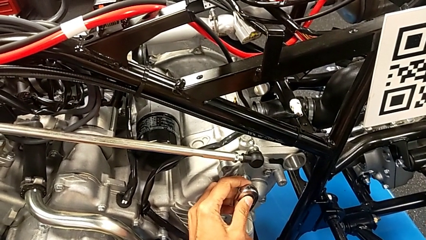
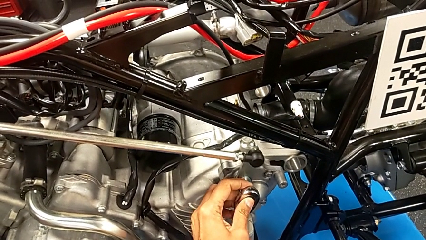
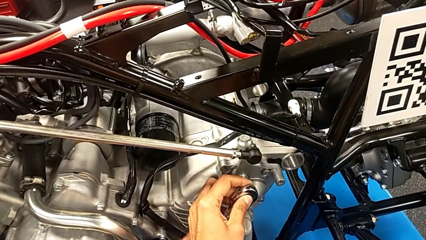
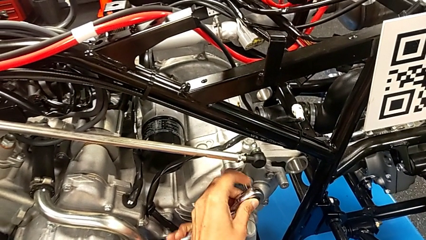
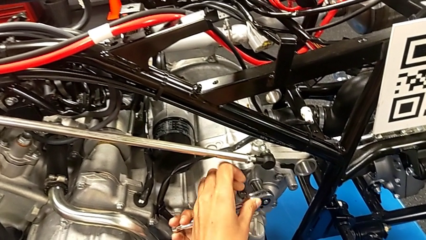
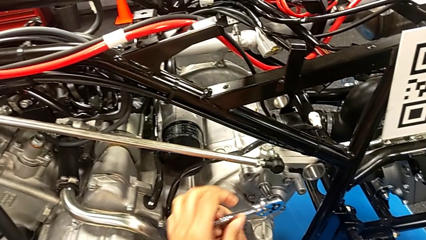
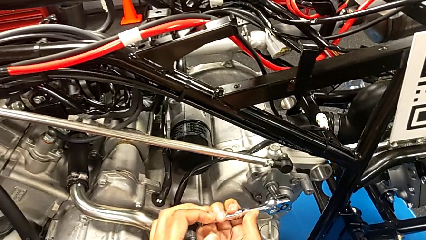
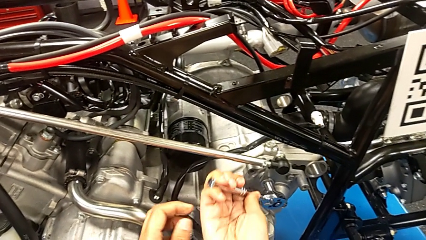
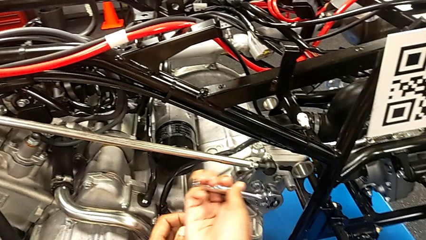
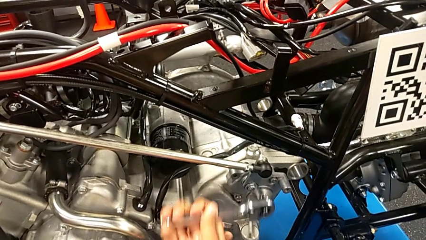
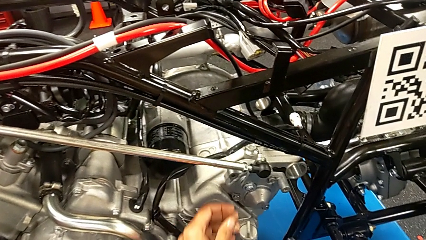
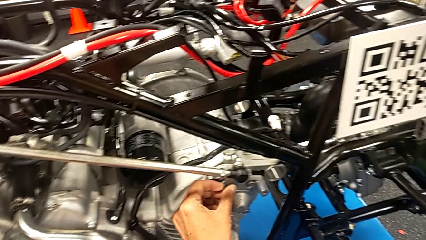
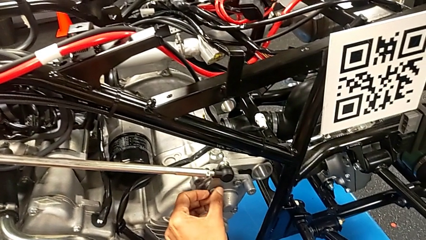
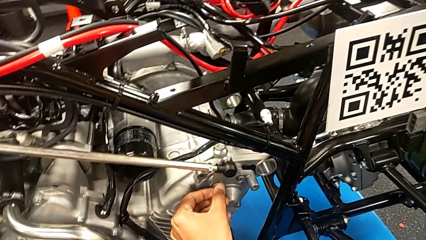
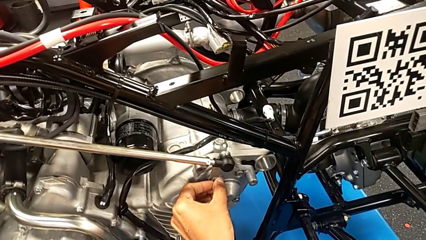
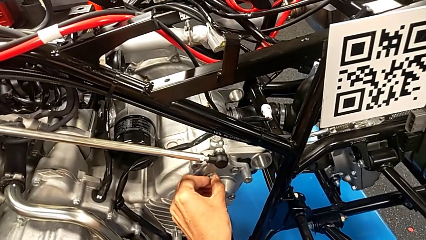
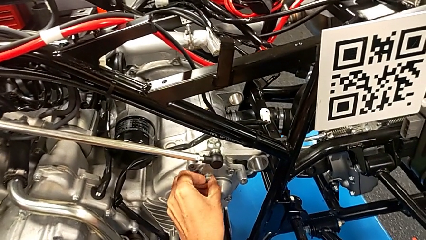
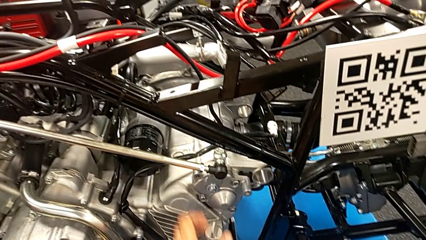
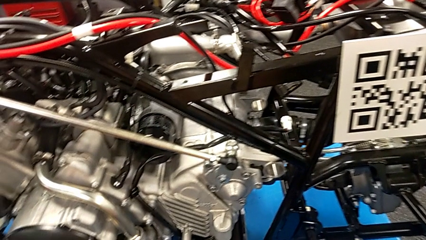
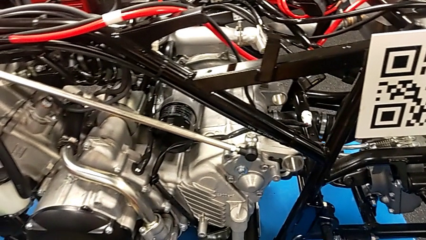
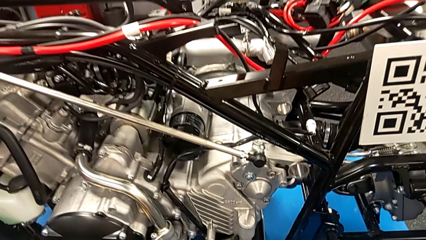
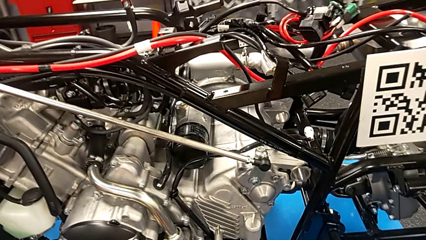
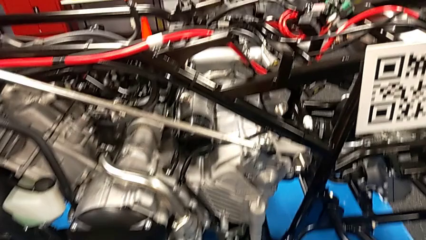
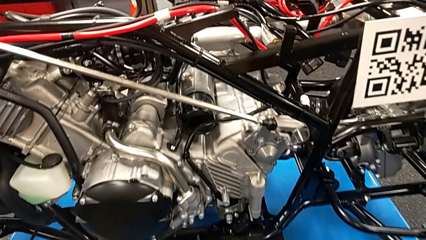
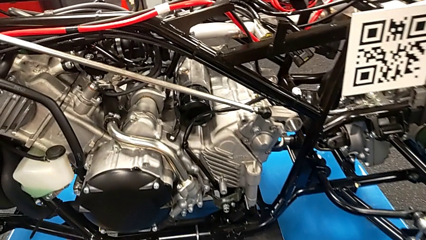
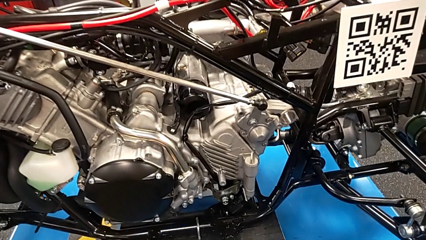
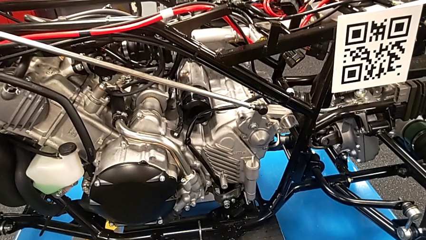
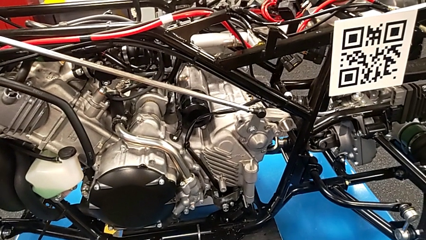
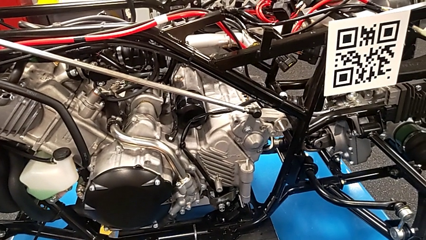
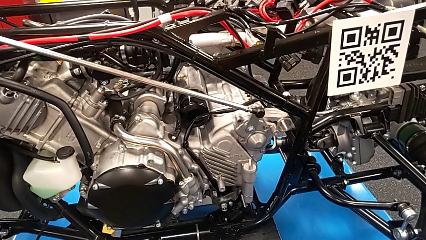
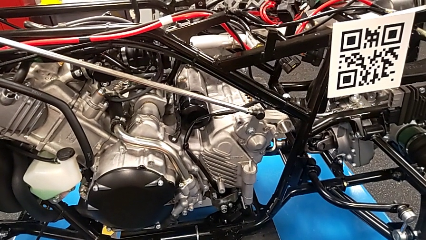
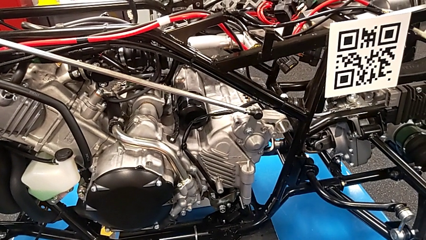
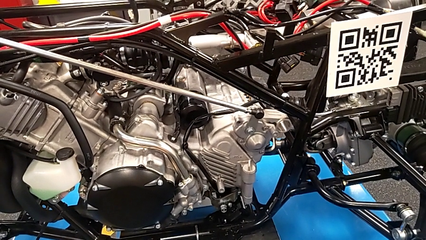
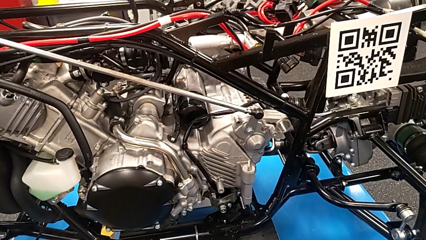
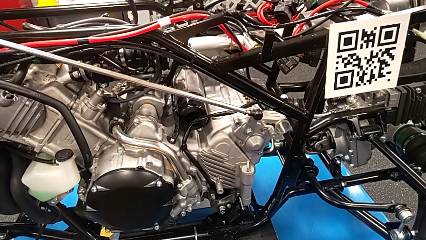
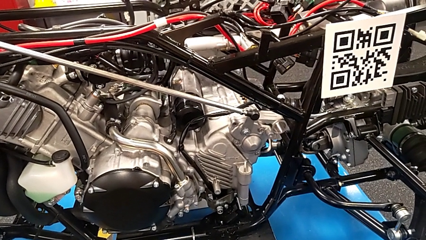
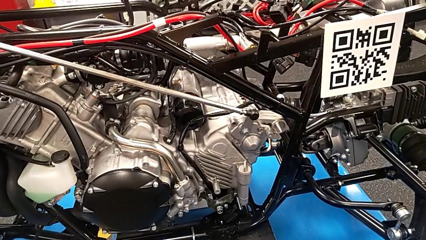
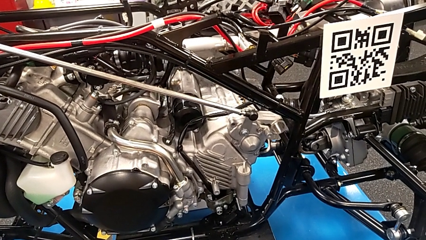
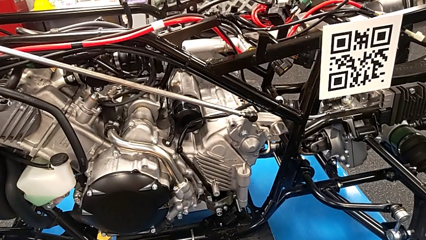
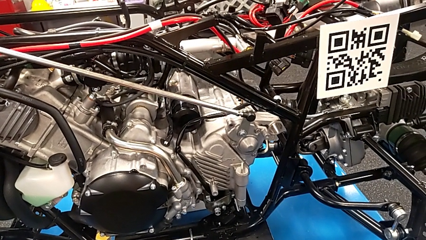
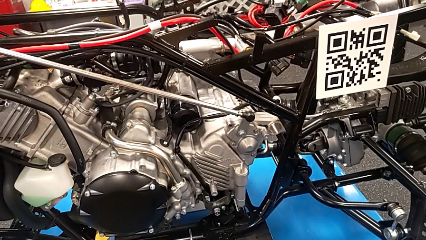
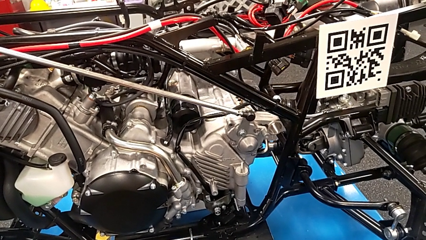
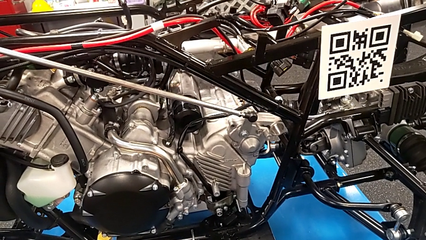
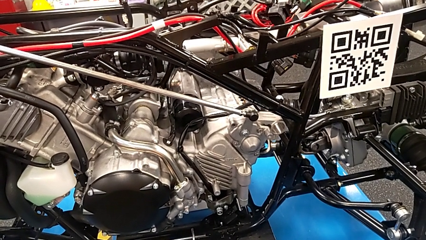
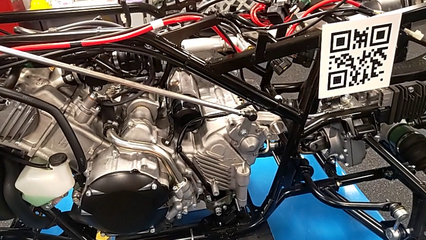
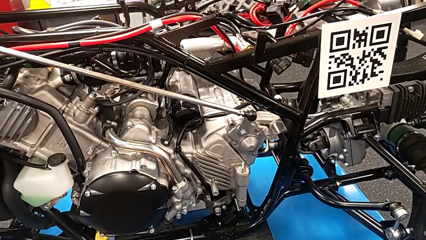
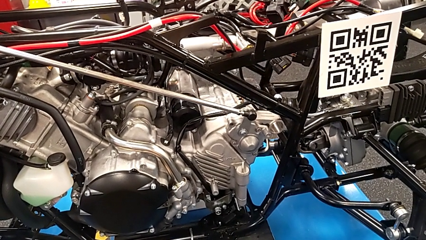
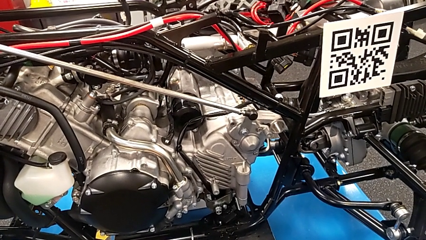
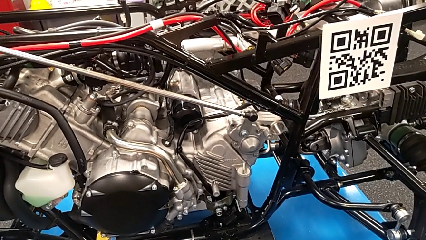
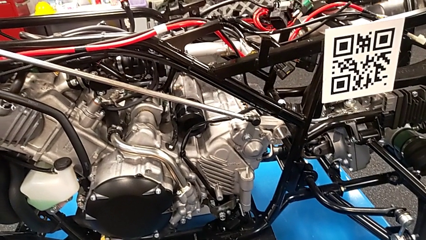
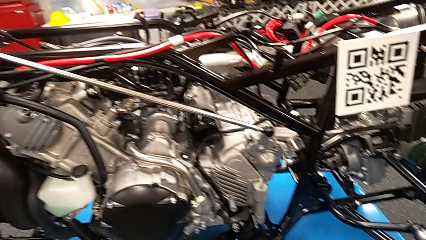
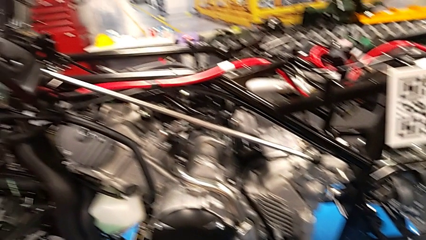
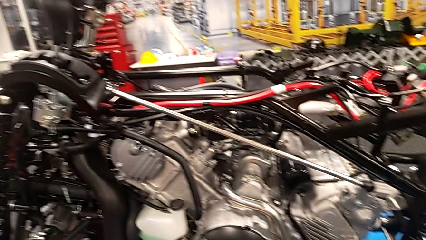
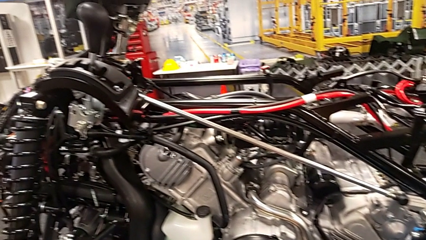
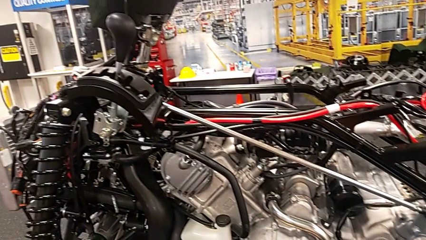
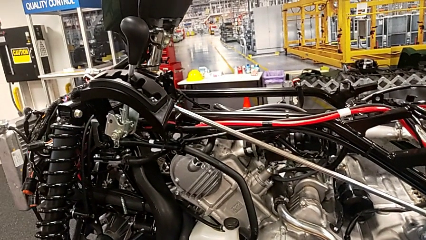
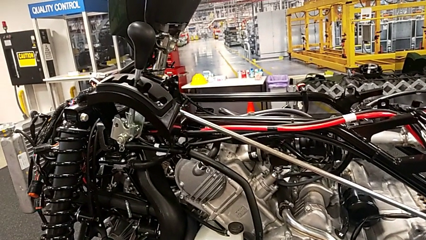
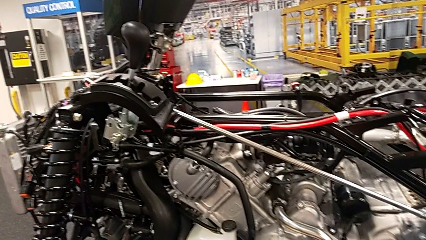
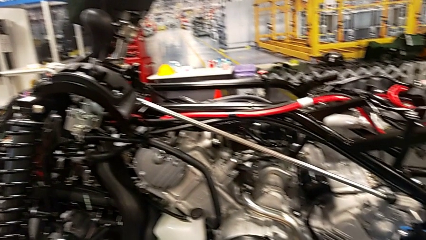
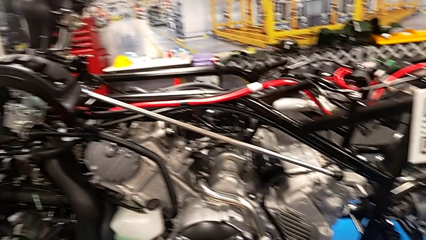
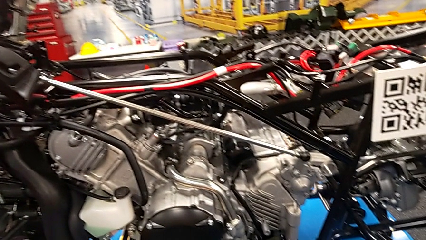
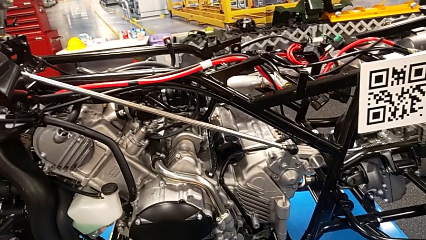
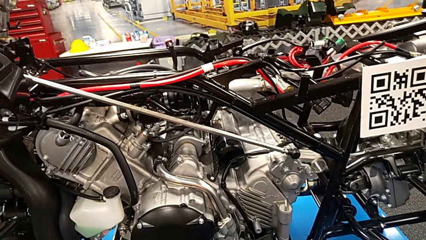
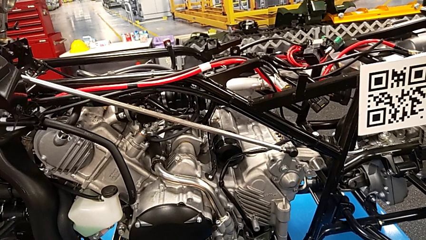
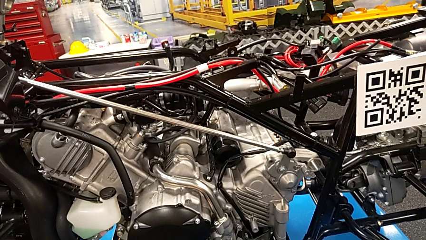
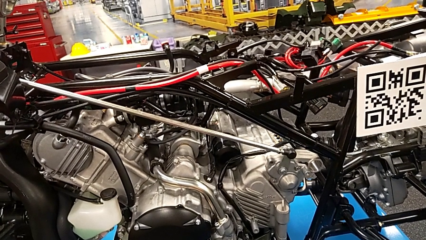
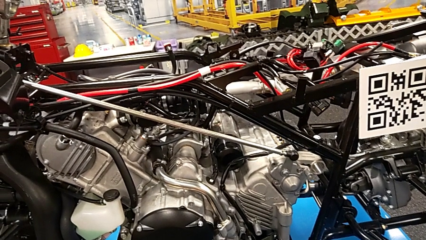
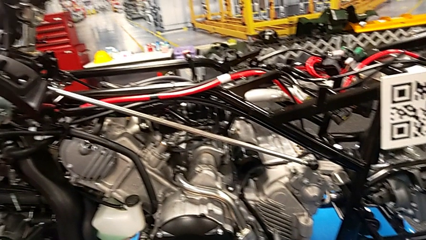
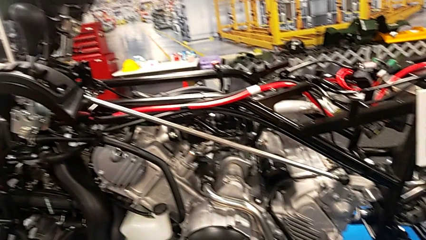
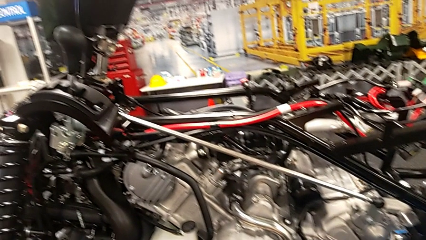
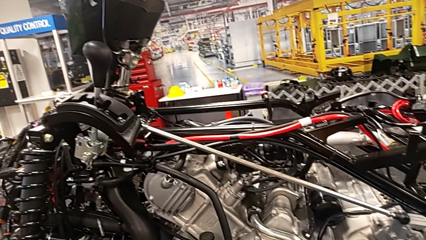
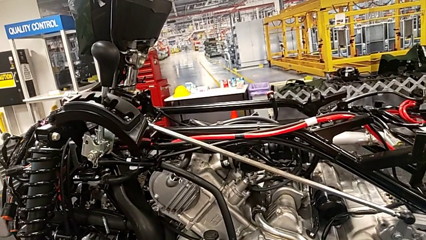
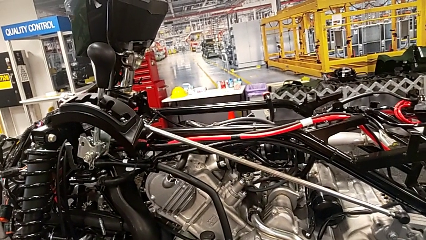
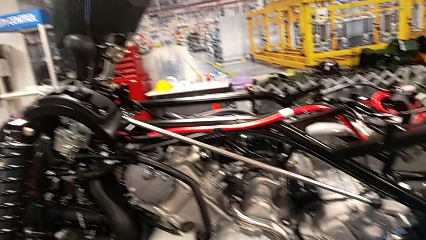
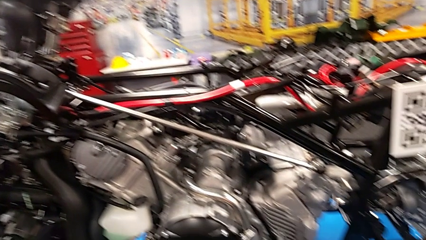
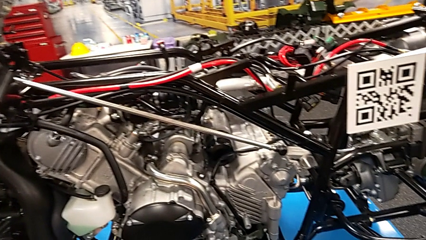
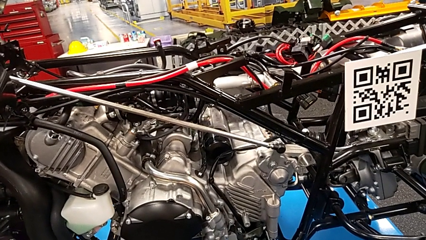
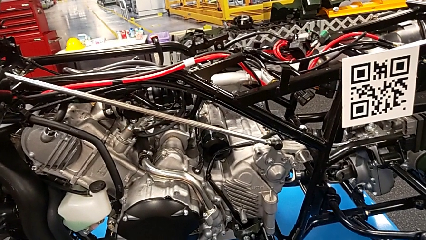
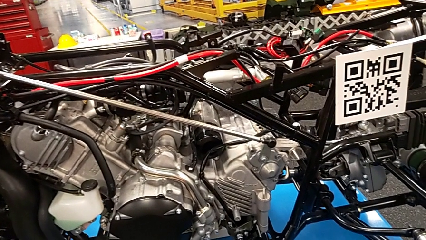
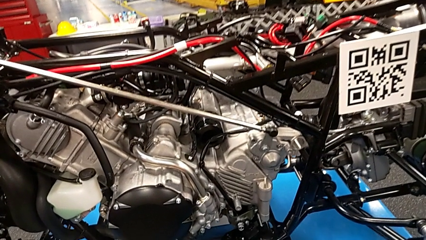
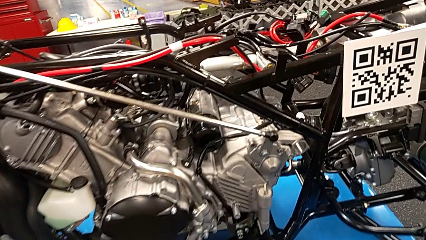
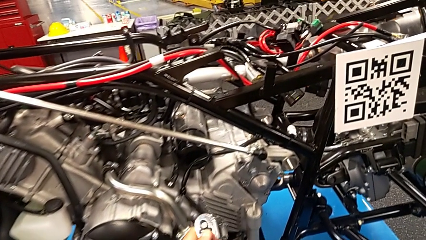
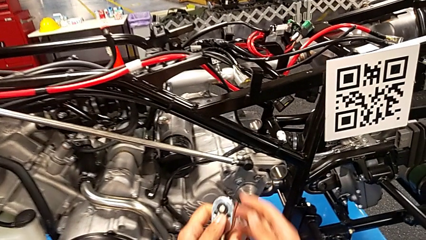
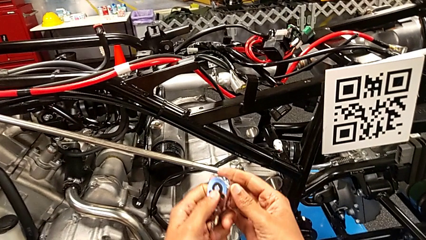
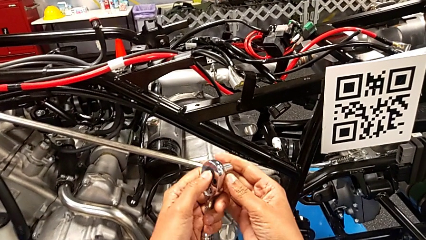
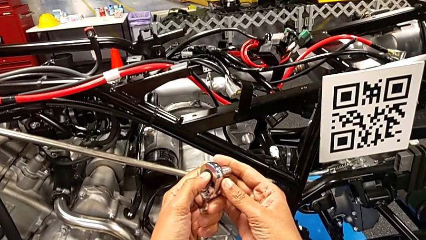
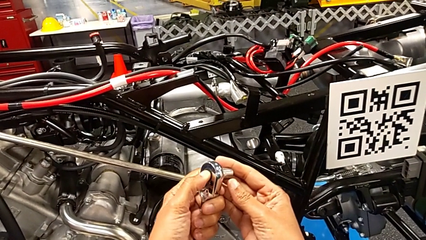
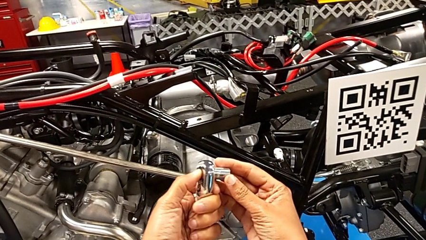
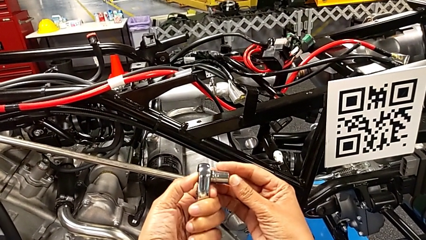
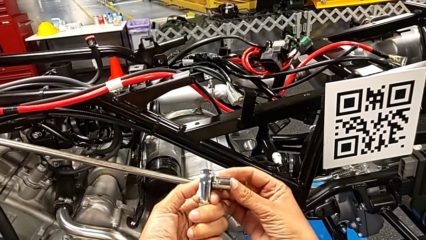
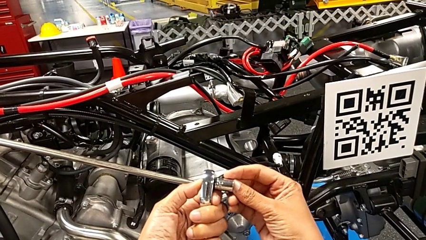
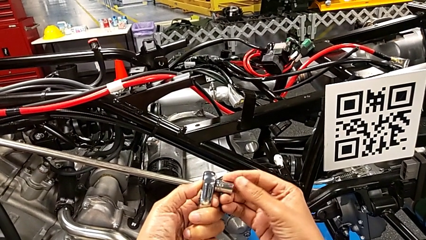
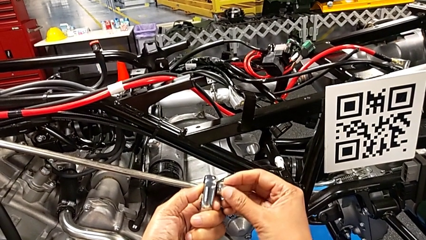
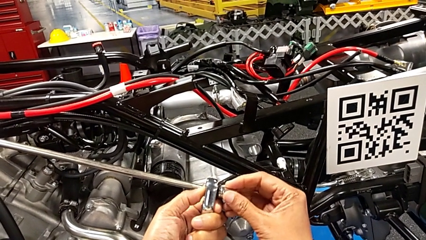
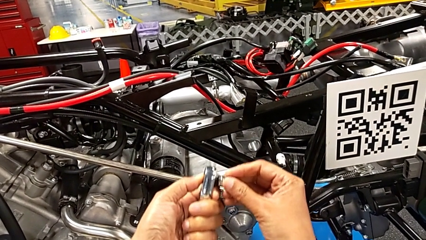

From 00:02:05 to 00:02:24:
The camera wearer is screwing the shift arm. They withdraw the ratchet, inspect the bolt and wrongly withdraw the ratchet head.
